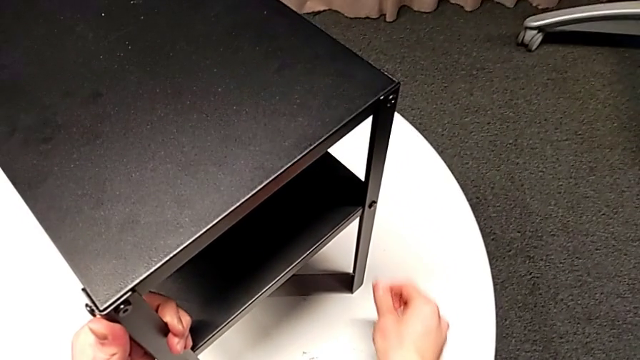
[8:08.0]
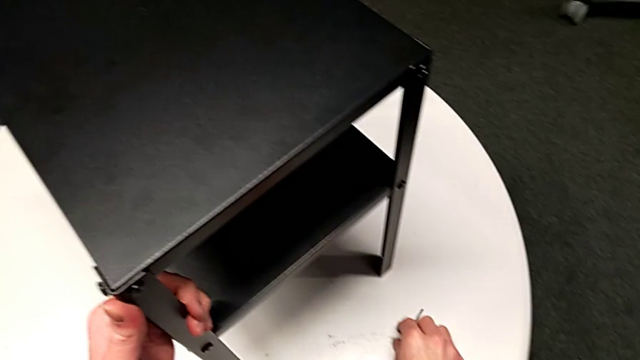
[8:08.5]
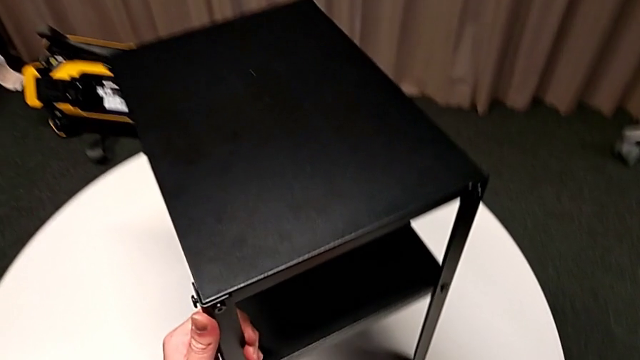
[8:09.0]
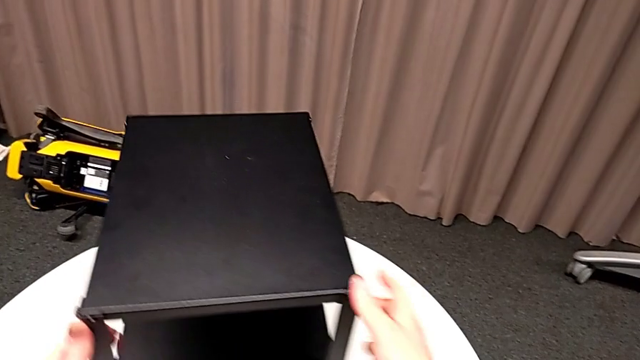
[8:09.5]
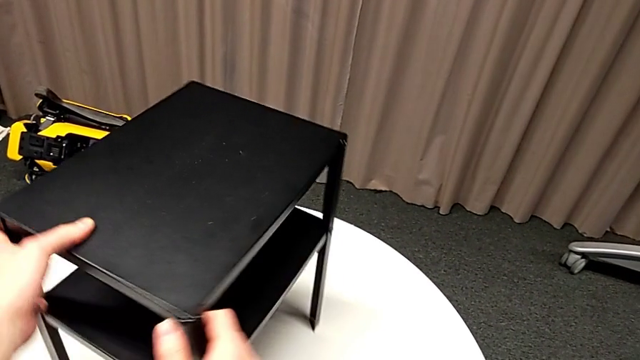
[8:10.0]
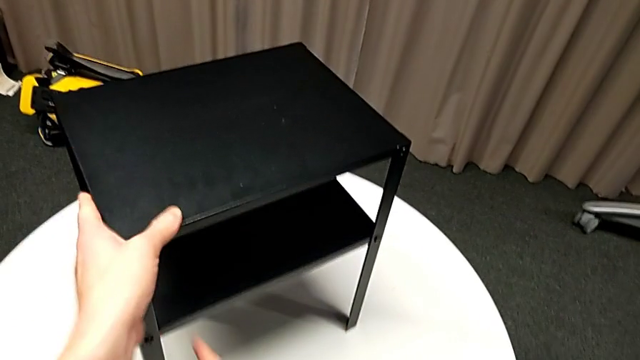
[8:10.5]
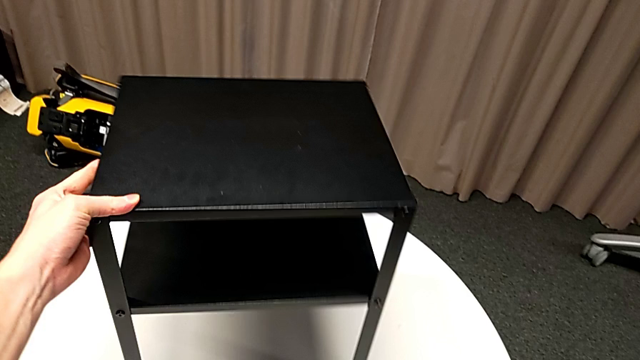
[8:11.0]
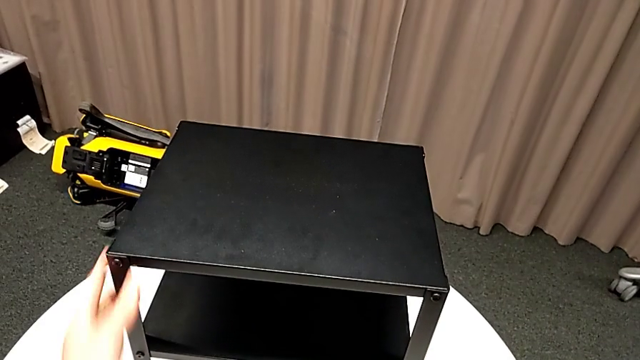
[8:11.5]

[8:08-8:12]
The camera wearer is tightening the screws of the bottom shelf. They place the Allen wrench and slide the nightstand.
